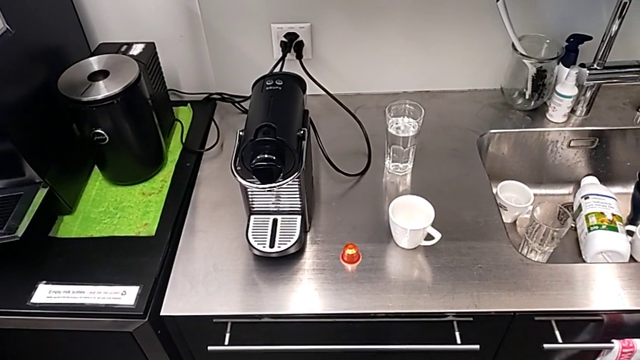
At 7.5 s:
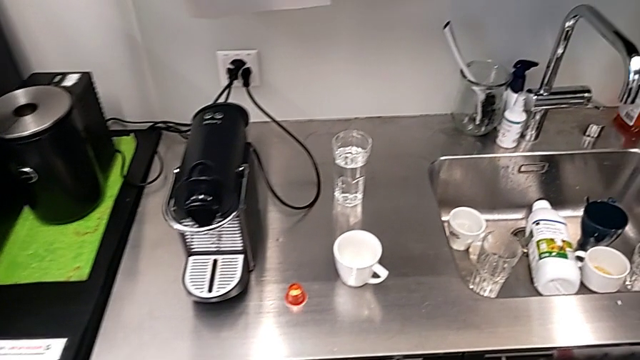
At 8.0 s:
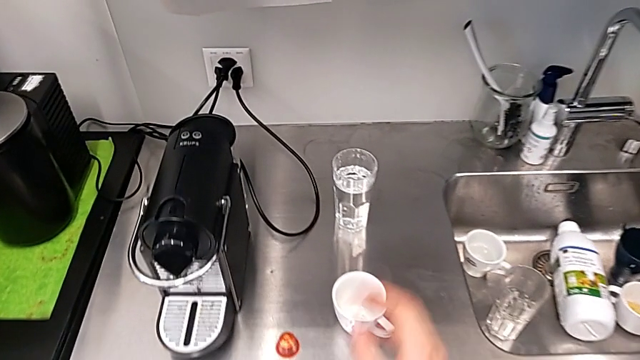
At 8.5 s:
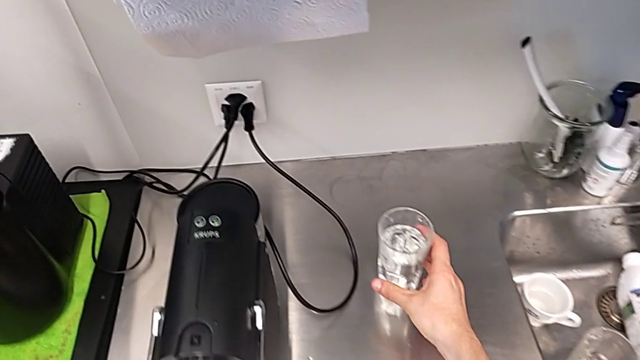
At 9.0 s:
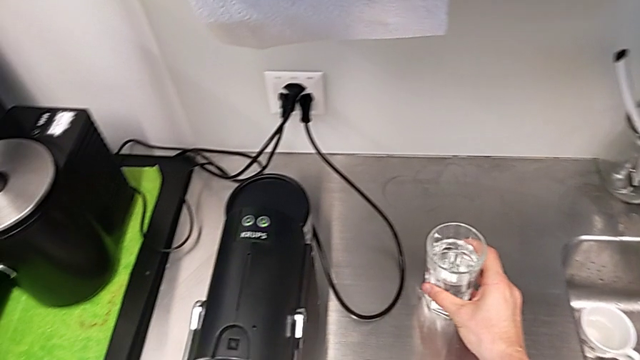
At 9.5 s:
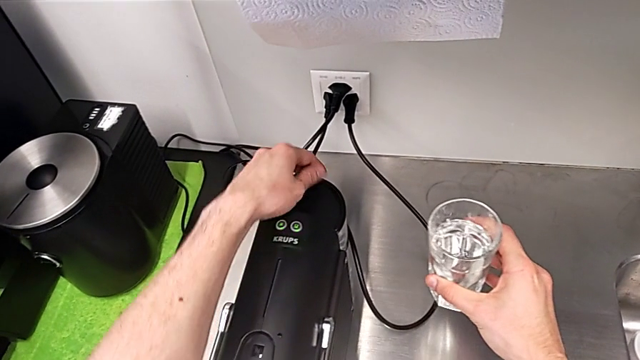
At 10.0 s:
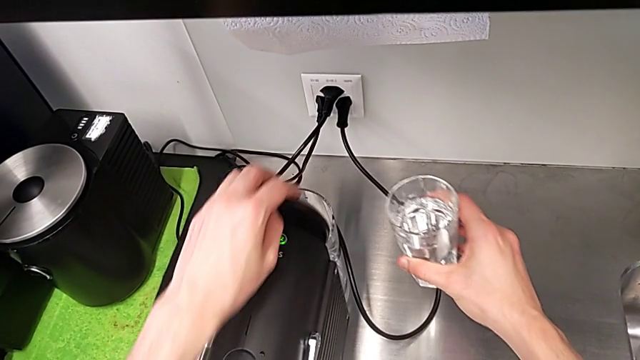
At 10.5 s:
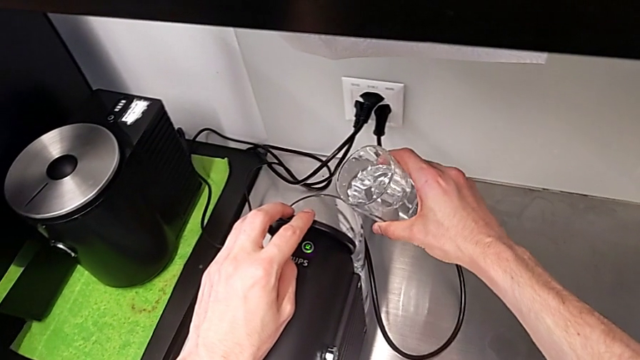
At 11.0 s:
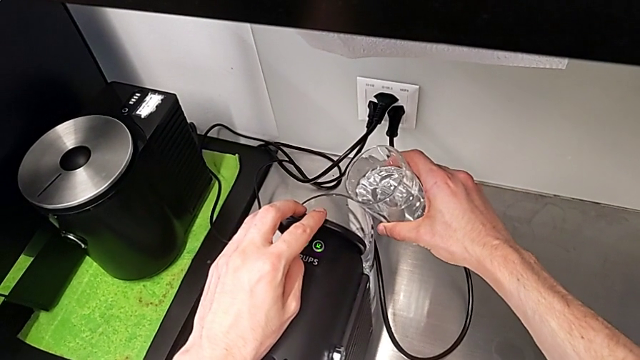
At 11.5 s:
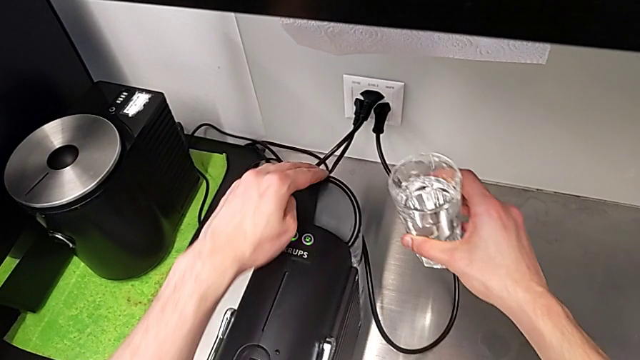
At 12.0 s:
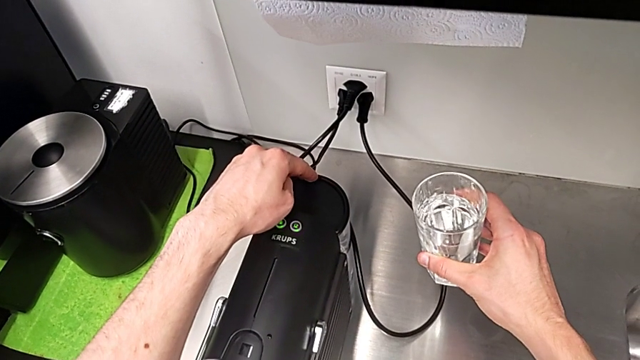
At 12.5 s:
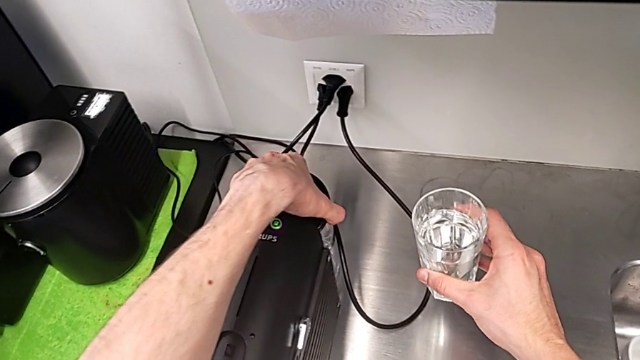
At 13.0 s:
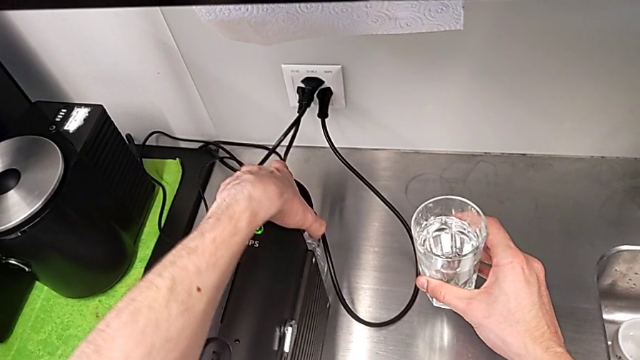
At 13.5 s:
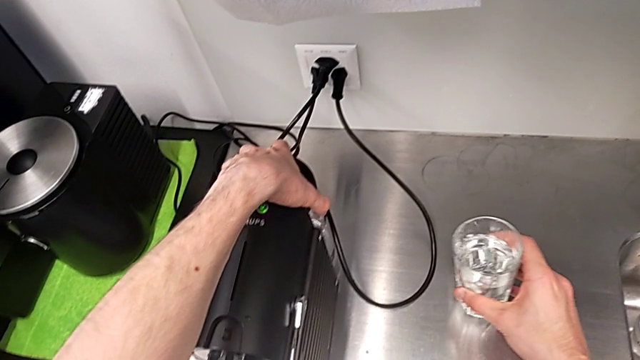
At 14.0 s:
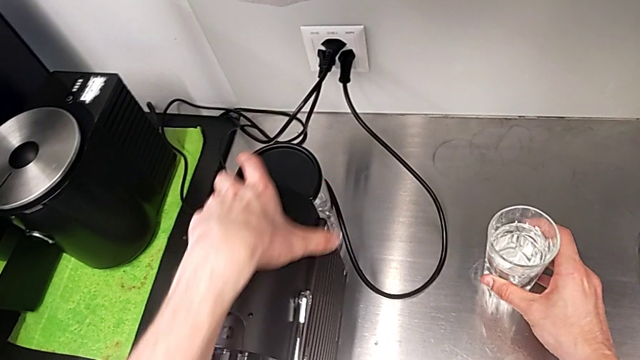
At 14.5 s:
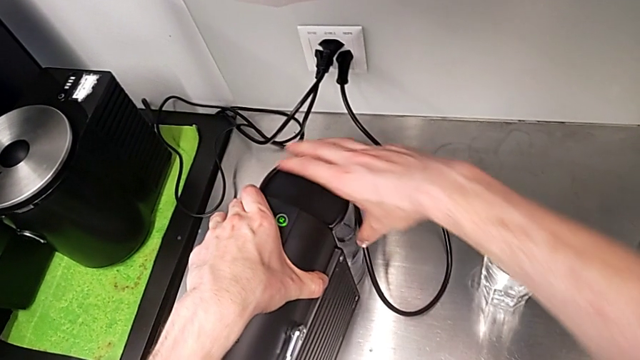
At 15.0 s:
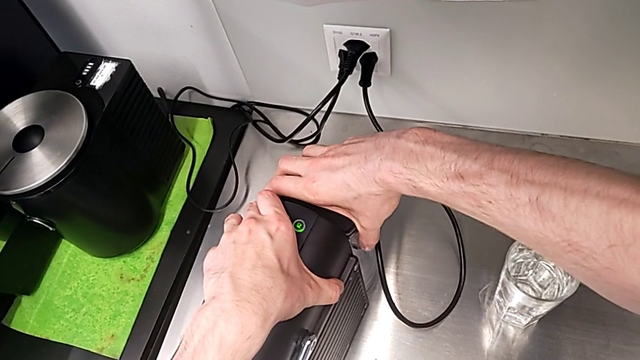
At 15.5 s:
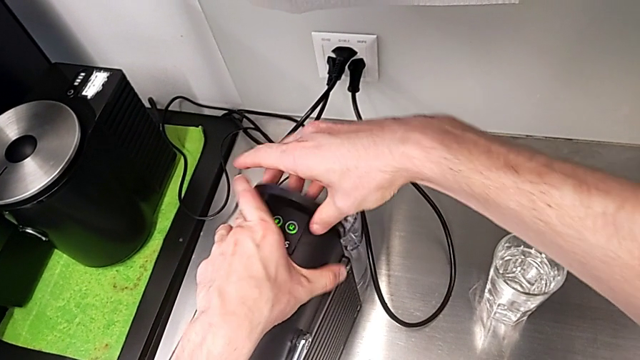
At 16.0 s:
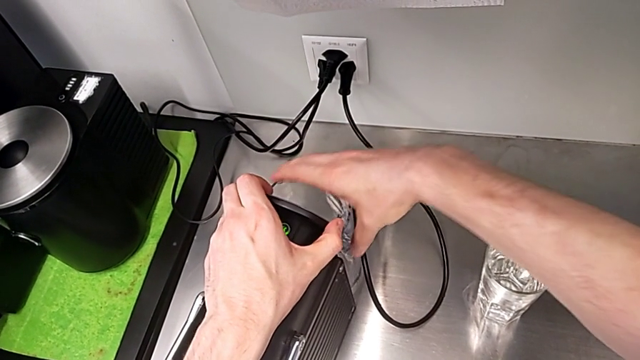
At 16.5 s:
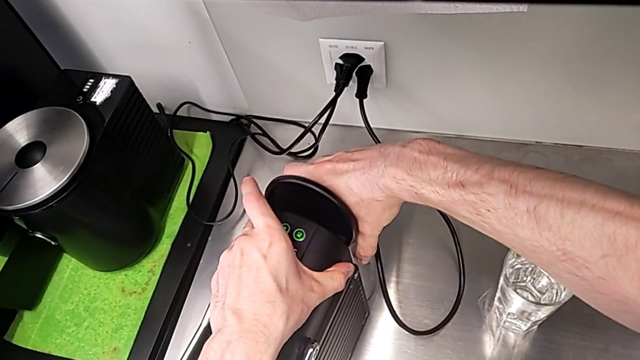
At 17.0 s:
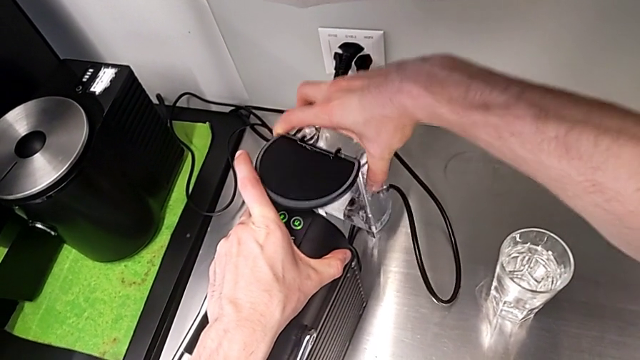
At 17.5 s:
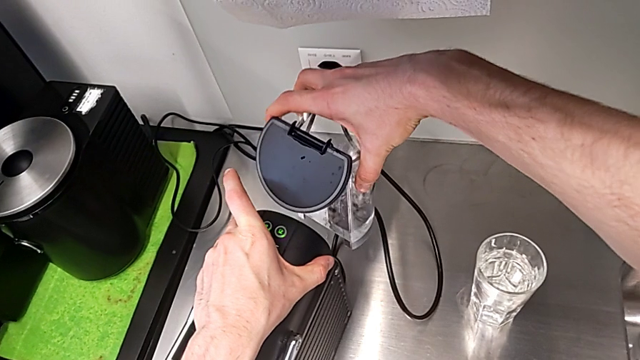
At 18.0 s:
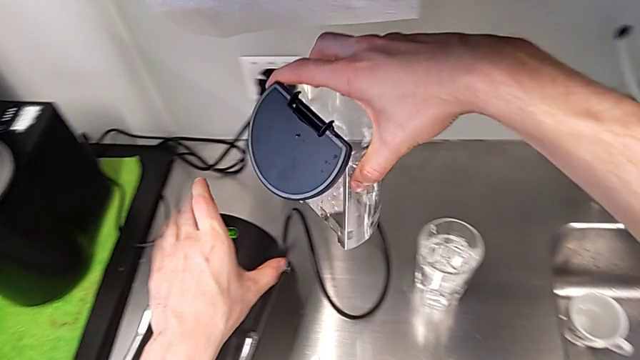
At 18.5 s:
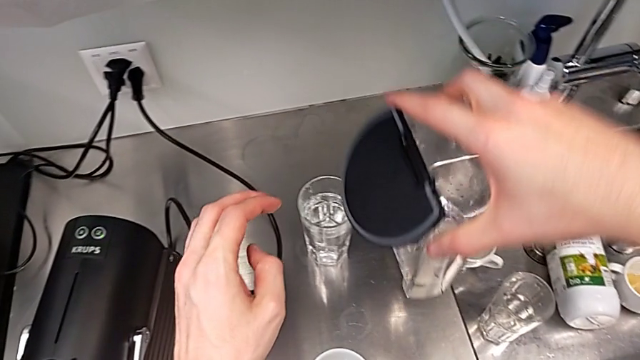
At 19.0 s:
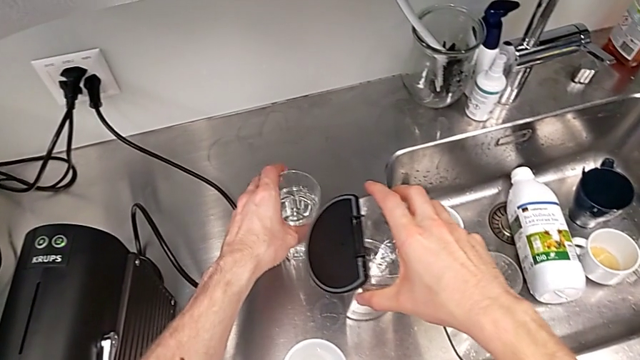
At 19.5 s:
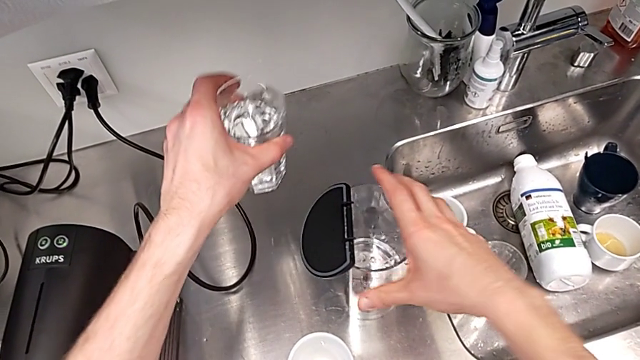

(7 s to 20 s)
The camera wearer is pouring water into the water container of the capsule coffee machine. They grab the glass, wrongly open the water container, close it, withdraw the glass, open the lid, withdraw the water container and drop it.

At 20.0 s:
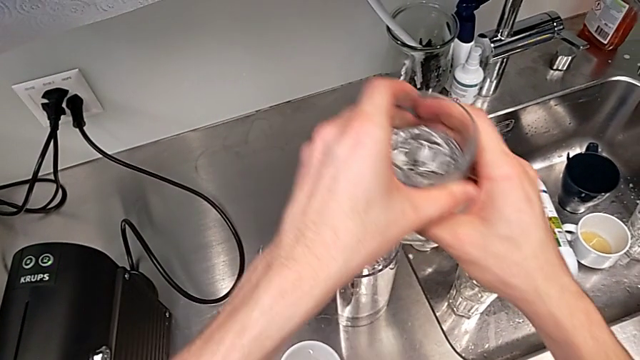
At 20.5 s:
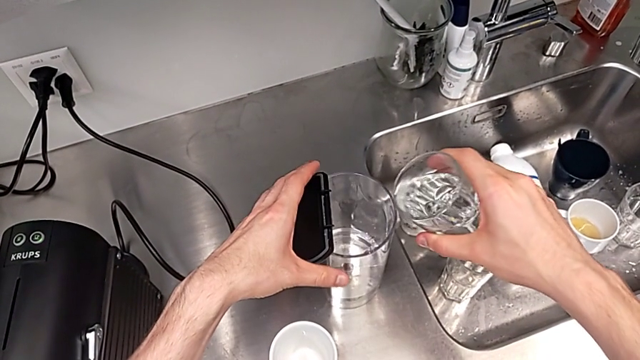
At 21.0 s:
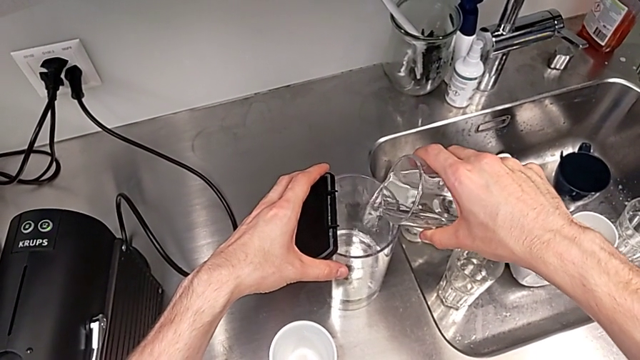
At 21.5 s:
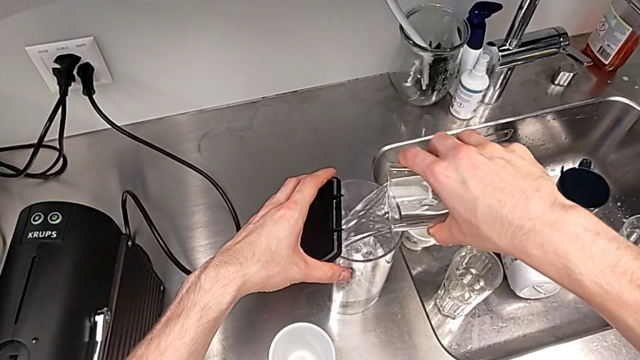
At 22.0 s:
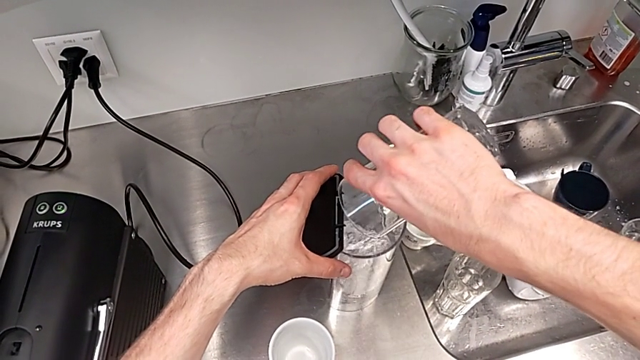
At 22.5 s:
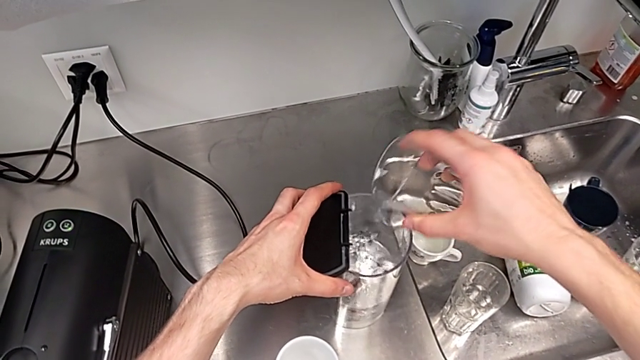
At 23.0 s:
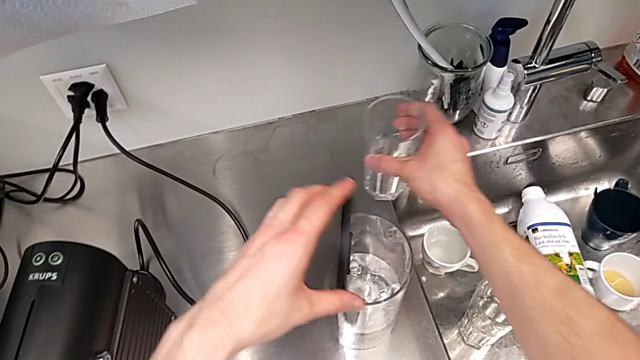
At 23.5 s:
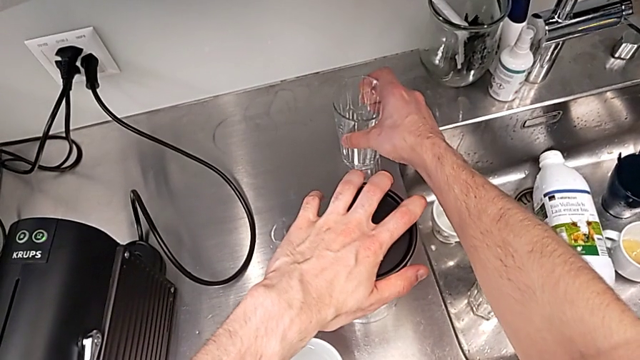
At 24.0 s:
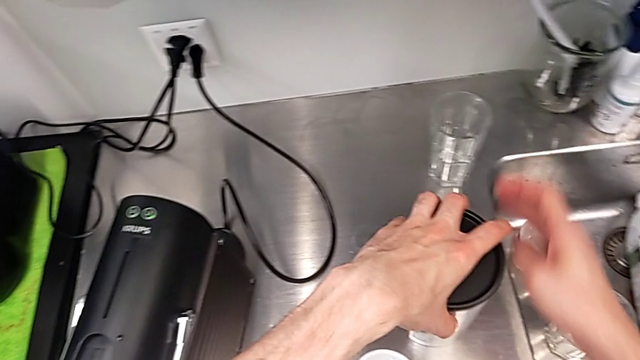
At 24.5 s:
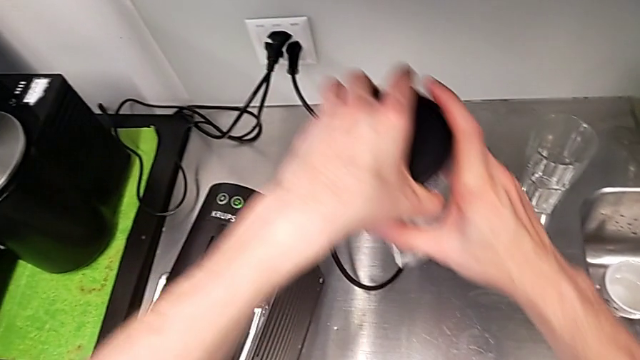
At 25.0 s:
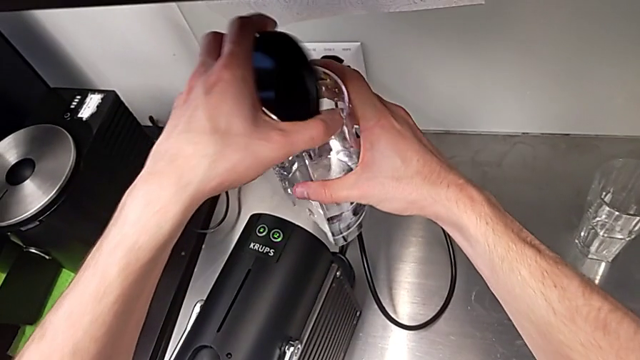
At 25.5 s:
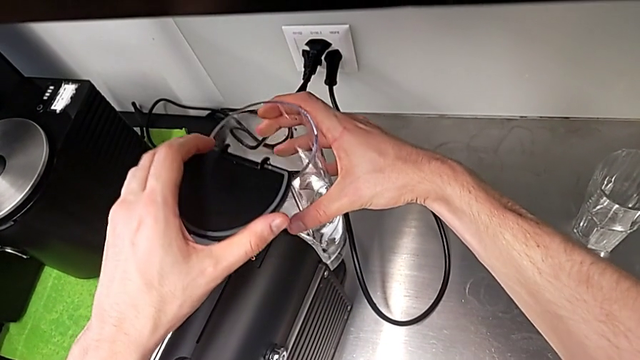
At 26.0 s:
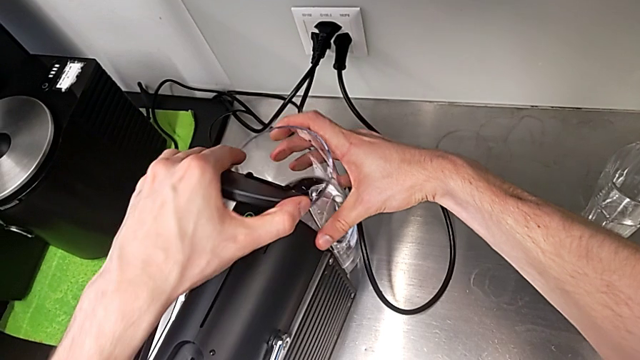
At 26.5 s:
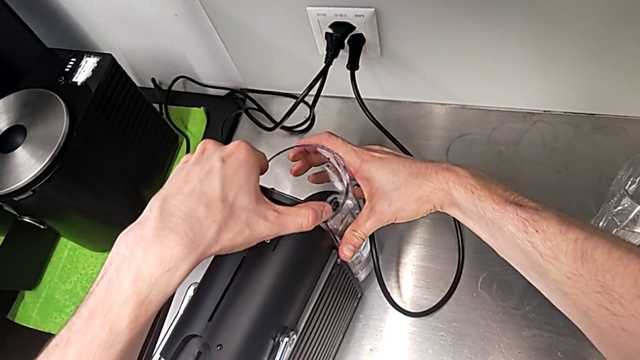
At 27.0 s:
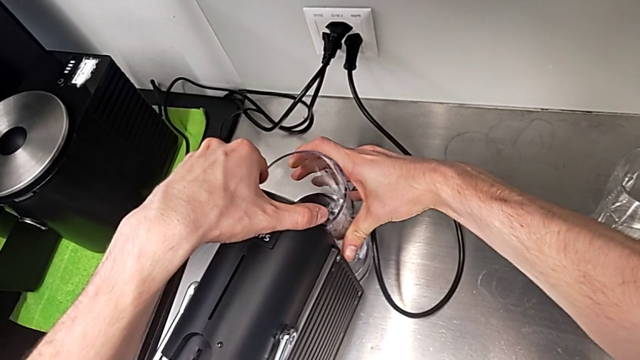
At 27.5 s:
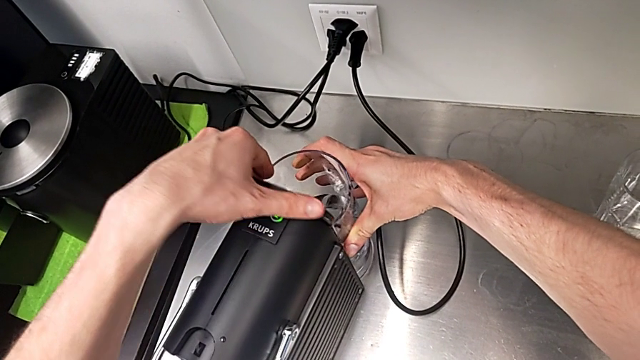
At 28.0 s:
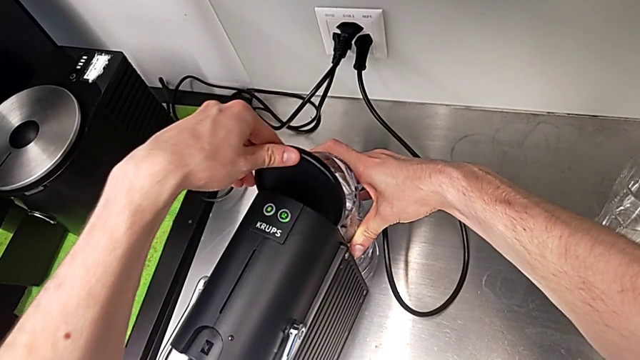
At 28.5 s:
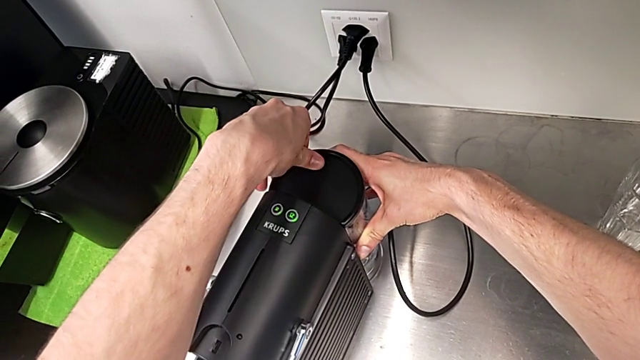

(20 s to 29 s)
The camera wearer is pouring water into the water container of the capsule coffee machine. They grab the glass, pour the glass, withdraw it, place it, grab the water container, insert it and close the lid.
